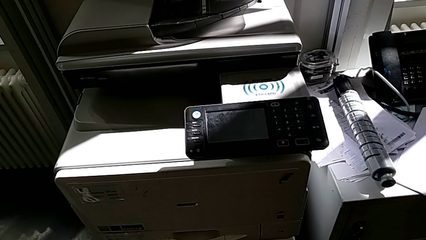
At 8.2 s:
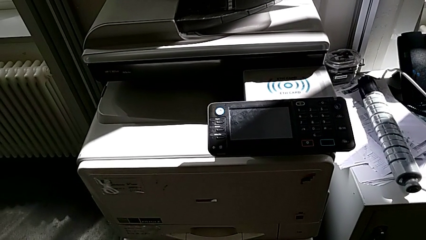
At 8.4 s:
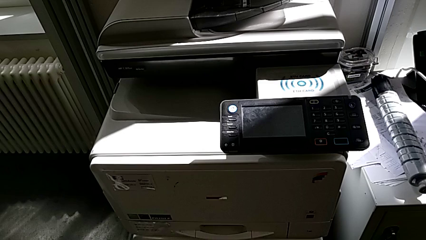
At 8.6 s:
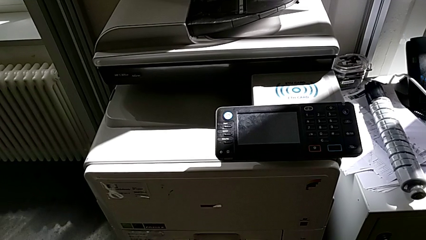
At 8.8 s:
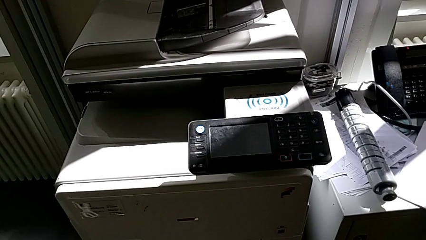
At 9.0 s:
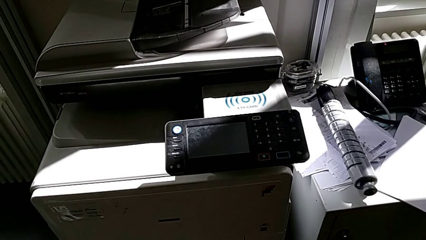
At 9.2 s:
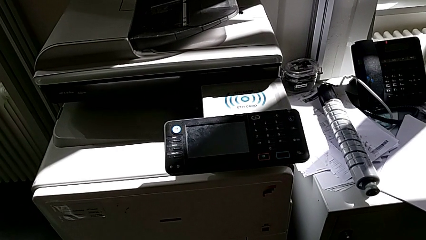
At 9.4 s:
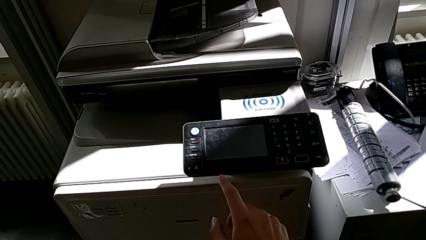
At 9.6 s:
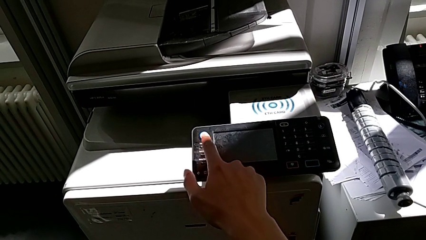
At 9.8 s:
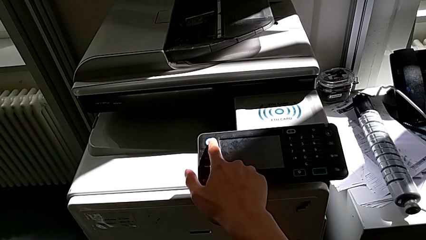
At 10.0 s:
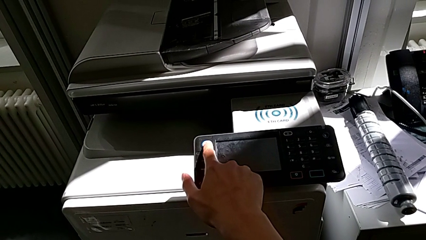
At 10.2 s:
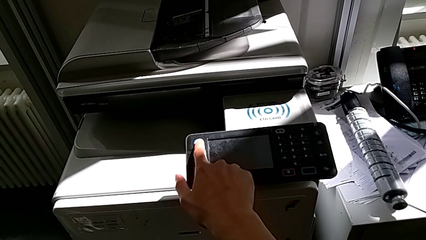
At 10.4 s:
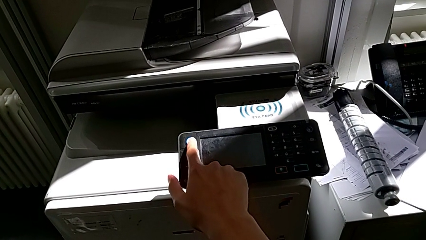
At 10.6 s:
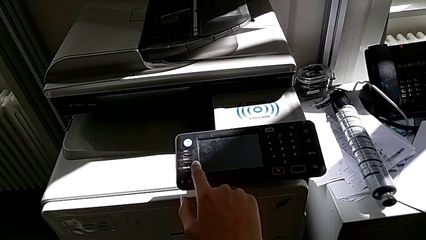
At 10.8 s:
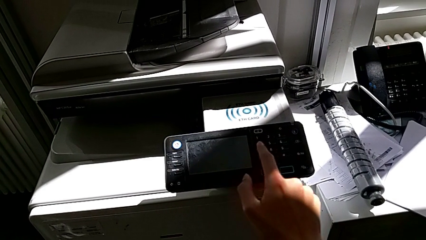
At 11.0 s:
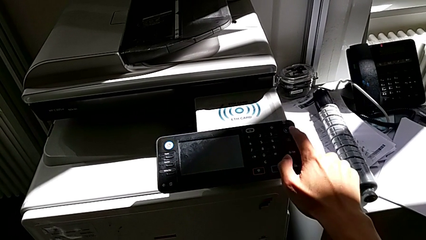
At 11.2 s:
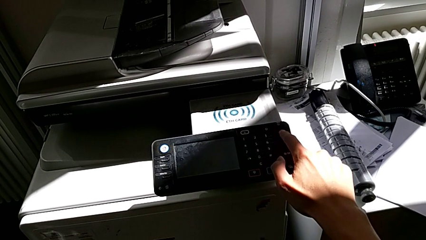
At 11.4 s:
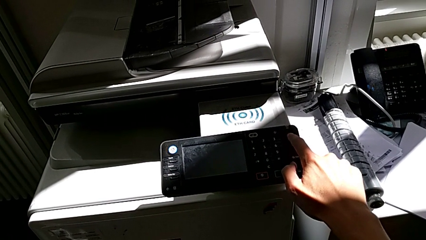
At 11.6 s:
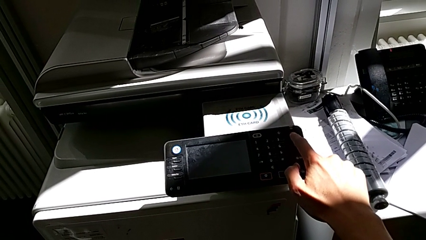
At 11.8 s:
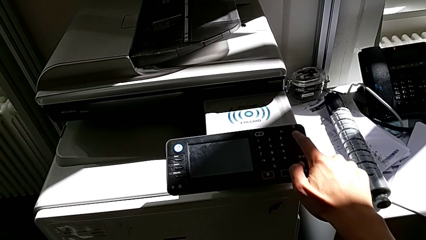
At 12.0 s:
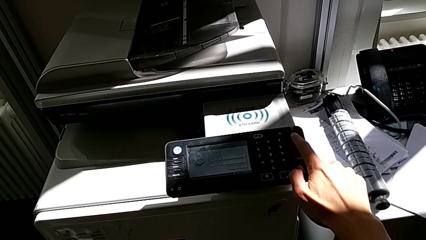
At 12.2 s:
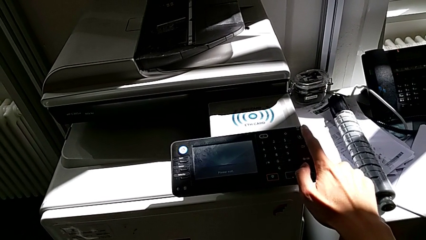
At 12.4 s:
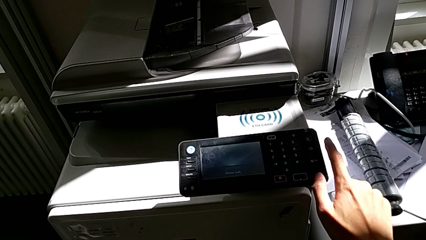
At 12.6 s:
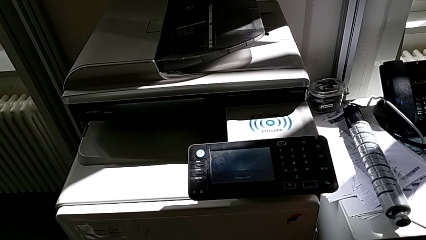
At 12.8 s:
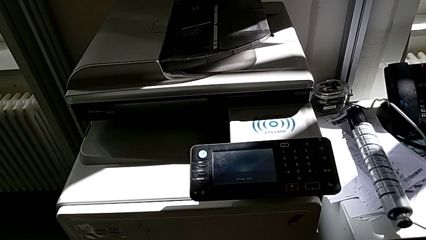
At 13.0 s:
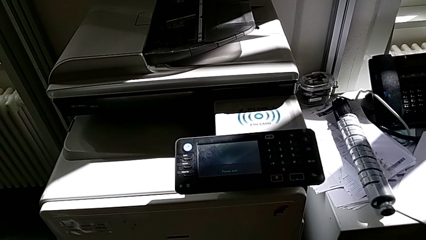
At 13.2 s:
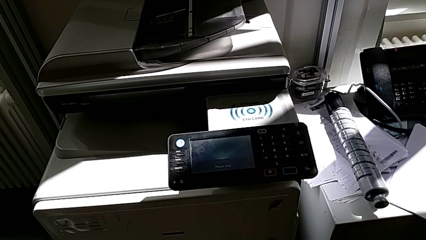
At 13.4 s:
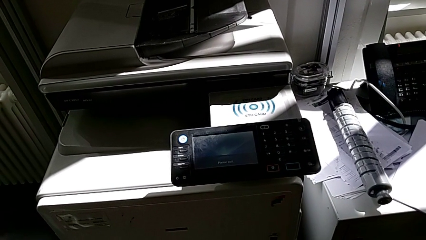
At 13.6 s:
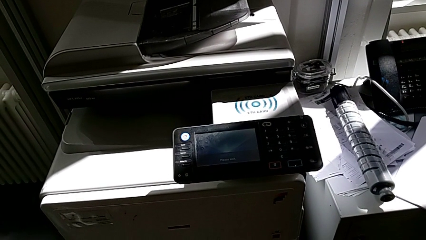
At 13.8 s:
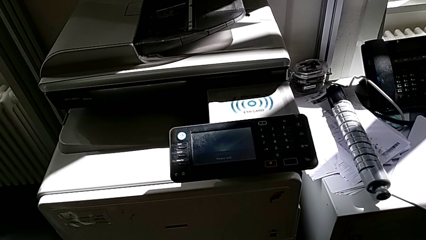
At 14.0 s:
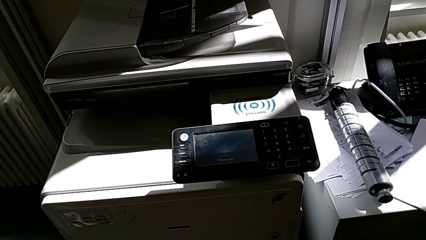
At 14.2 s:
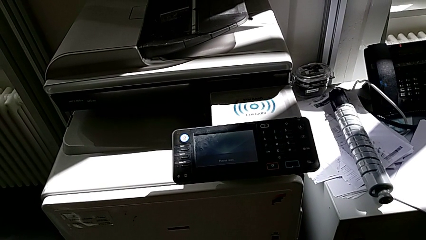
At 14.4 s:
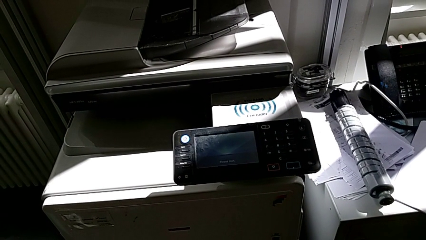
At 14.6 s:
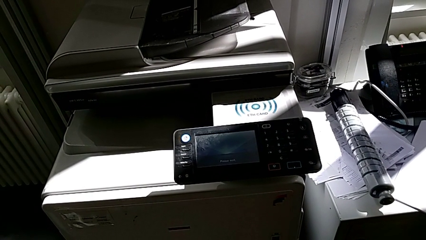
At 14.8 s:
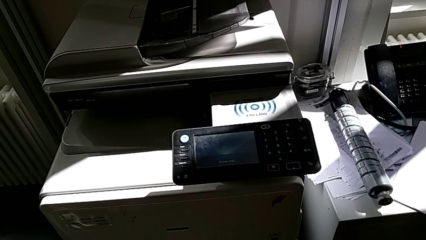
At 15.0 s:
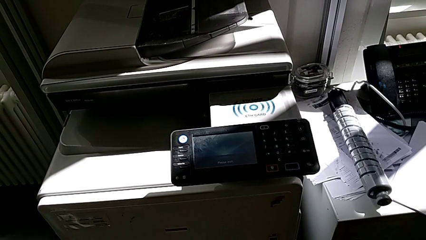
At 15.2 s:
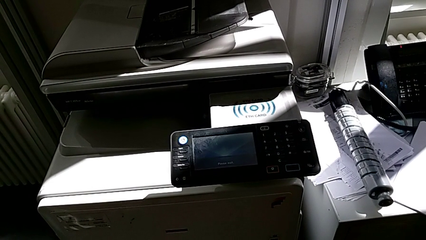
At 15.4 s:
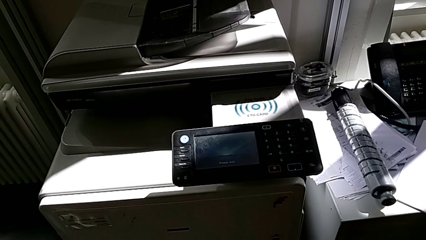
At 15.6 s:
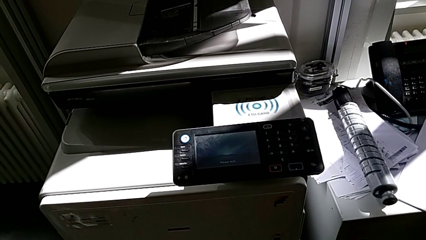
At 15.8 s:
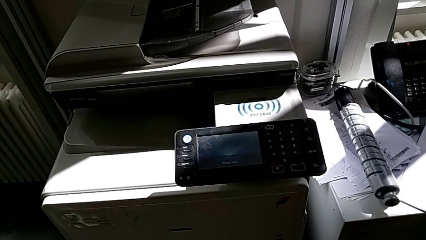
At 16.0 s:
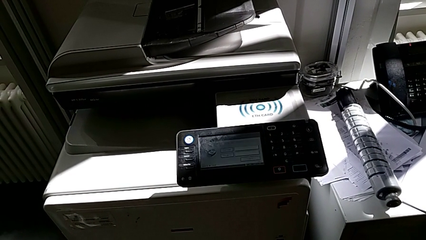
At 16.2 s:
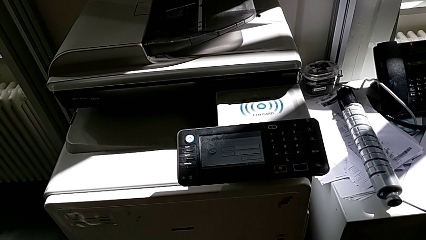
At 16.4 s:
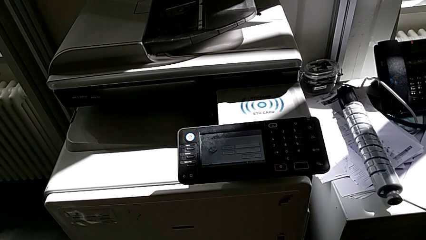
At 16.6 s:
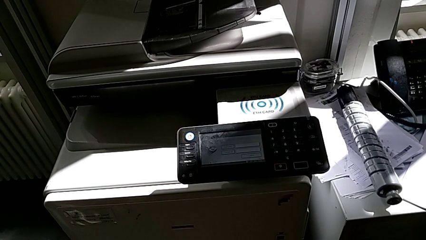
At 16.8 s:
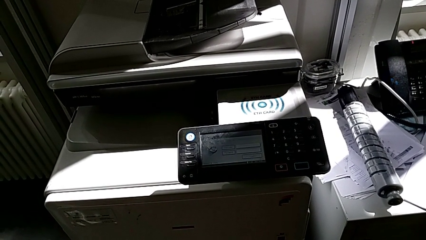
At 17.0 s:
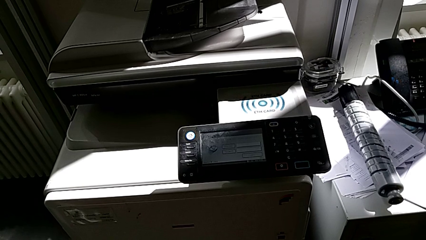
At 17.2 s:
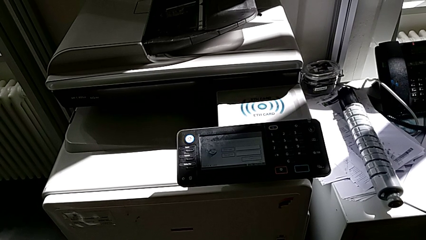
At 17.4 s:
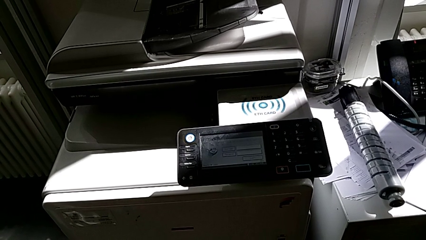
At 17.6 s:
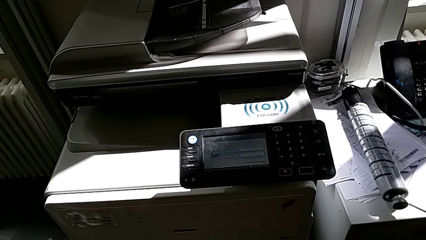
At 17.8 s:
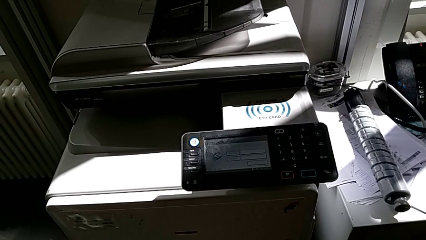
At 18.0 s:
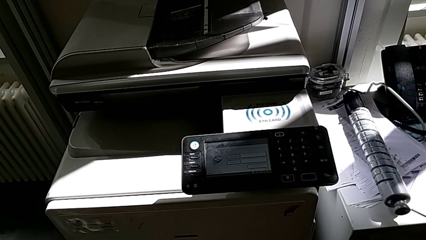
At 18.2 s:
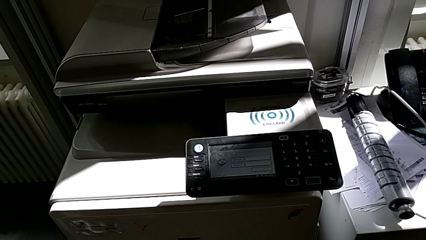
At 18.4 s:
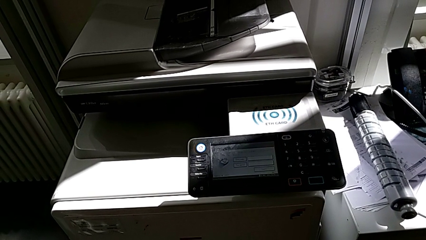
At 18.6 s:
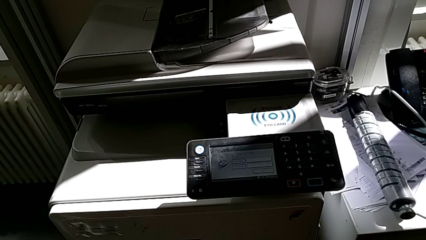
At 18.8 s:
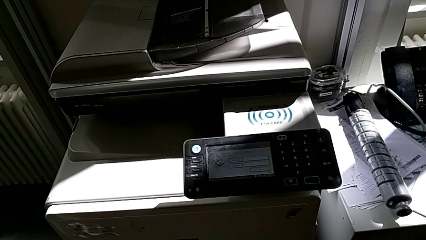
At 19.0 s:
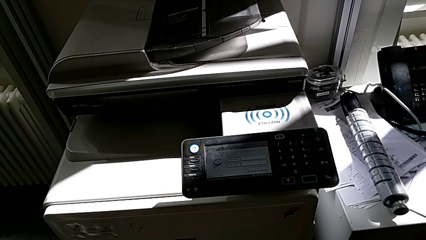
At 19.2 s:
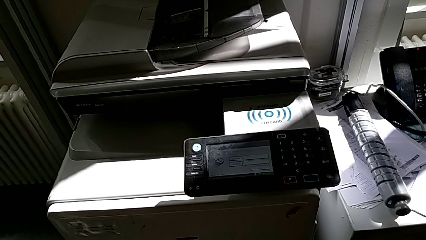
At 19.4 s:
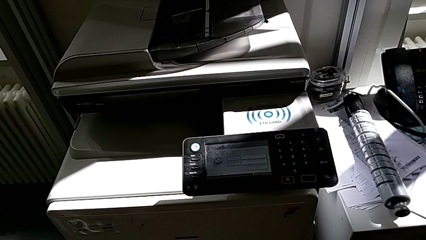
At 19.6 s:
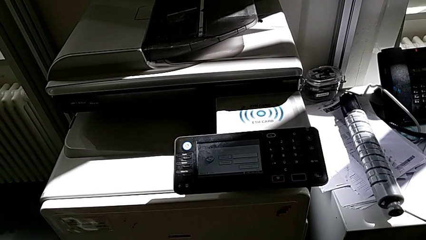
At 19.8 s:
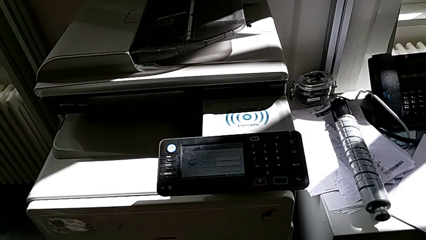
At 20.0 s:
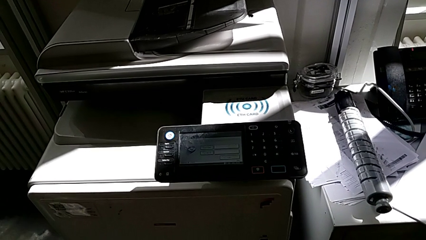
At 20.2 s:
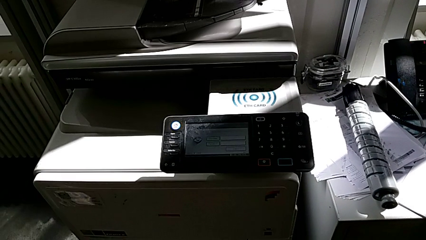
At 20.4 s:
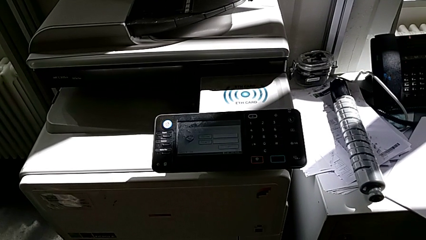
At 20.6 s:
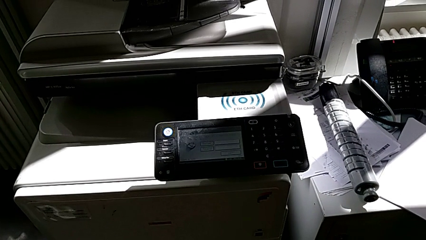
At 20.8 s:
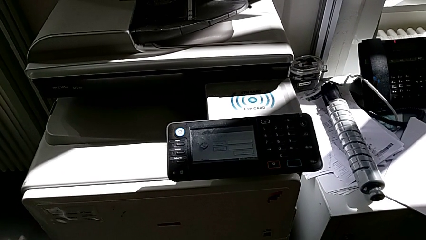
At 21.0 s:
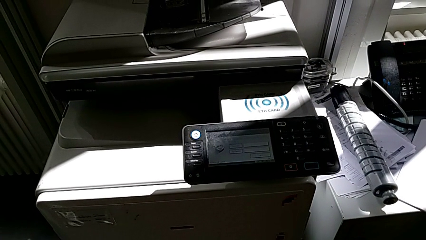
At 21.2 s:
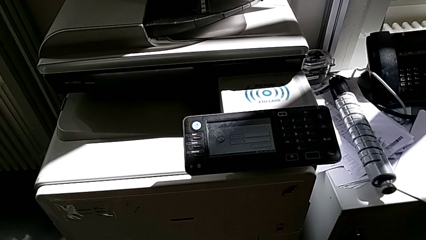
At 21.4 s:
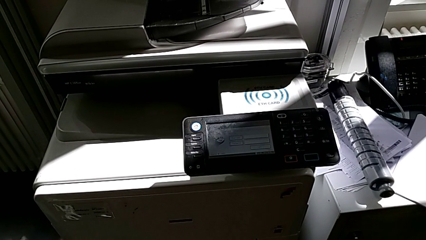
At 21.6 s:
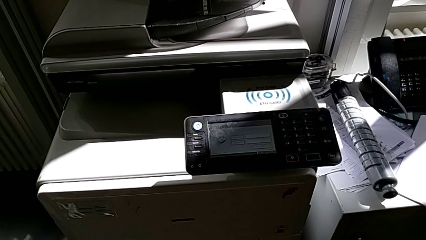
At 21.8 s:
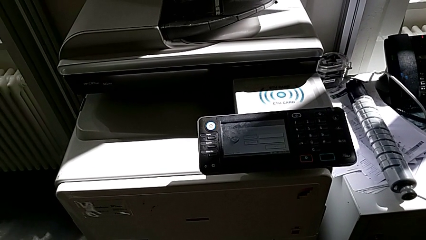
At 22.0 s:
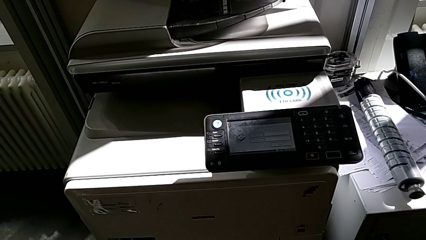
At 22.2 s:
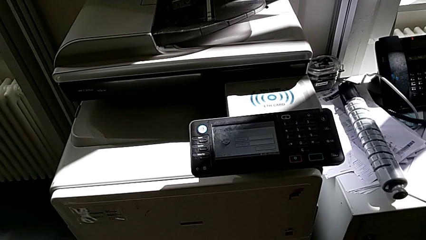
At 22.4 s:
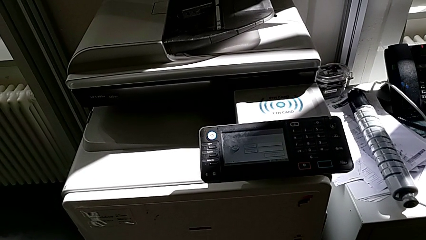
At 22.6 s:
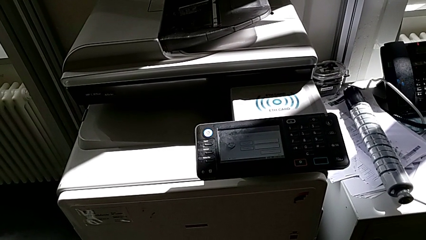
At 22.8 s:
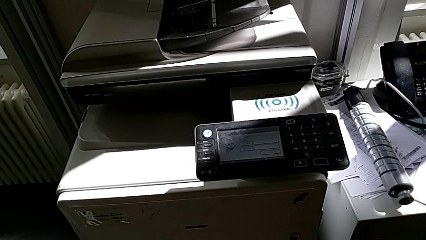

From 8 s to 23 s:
The camera wearer turns on the printer. They wrongly press the white button and press the purple button.

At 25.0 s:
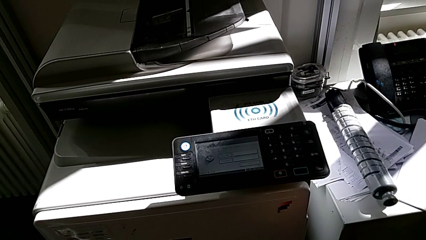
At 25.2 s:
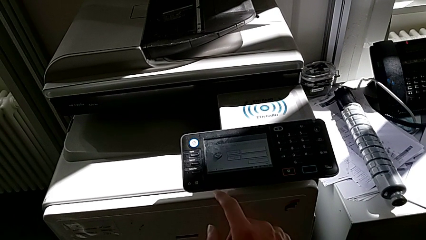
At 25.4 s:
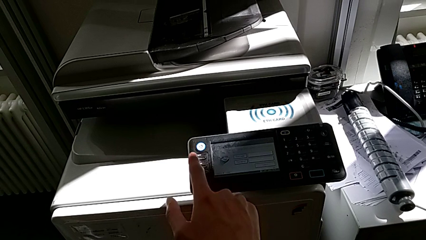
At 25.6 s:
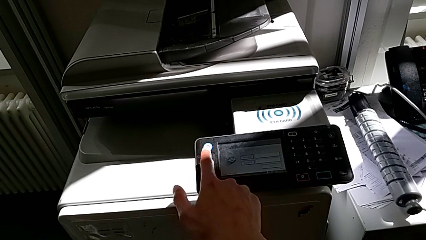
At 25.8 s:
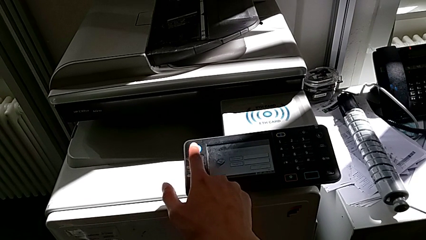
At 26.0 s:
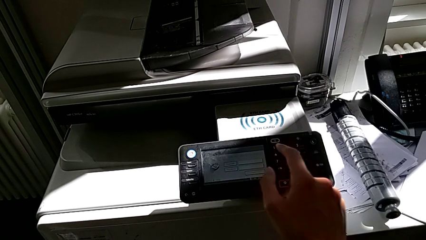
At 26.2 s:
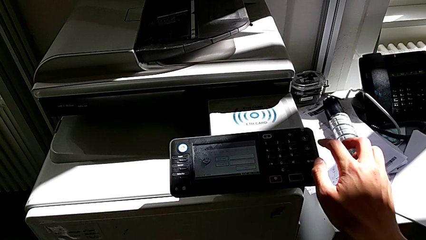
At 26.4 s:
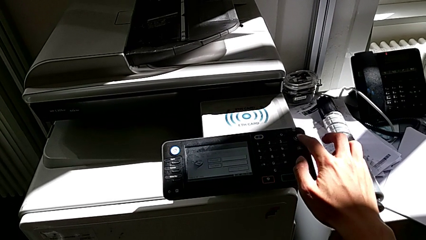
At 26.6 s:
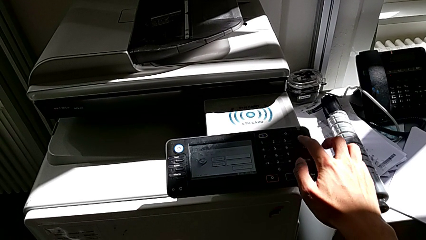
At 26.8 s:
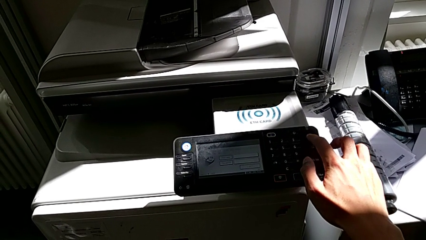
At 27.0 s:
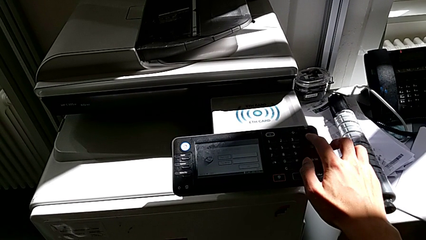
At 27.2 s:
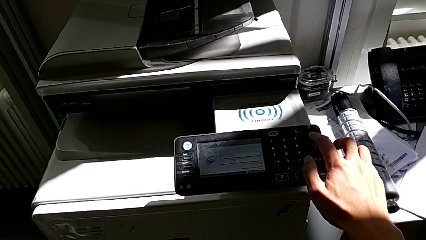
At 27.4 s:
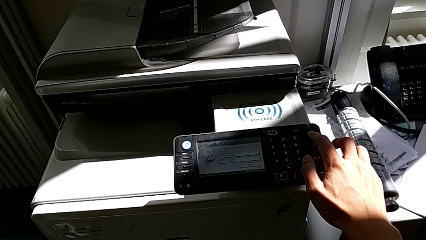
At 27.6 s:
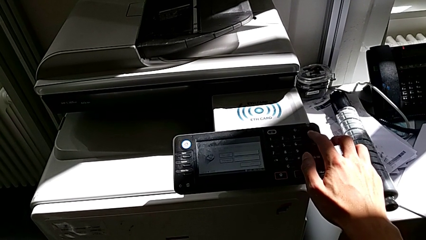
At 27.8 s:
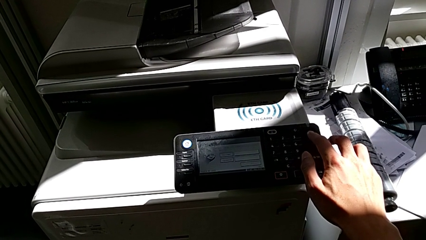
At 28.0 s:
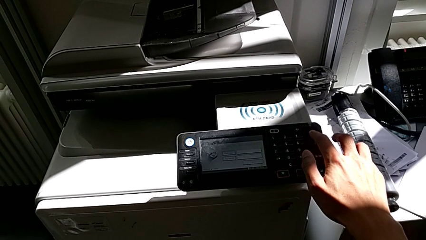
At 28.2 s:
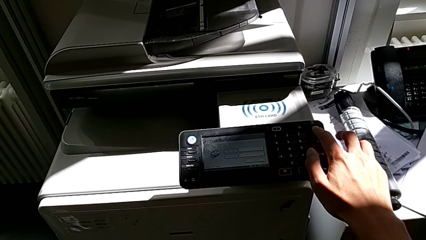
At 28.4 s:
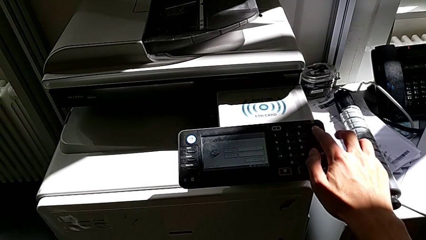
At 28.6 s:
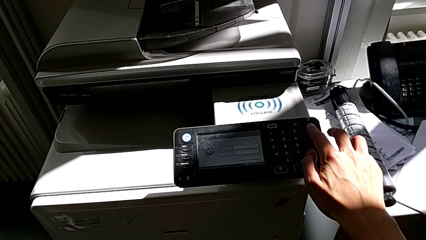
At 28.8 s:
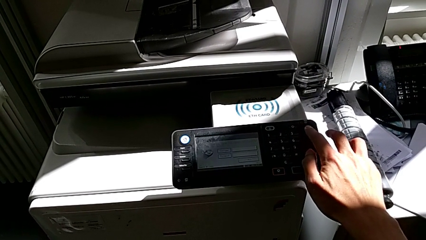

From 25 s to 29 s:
The camera wearer is turning off the printer. They wrongly approach the white button and press the purple button twice, not pressing the button for long enough.
